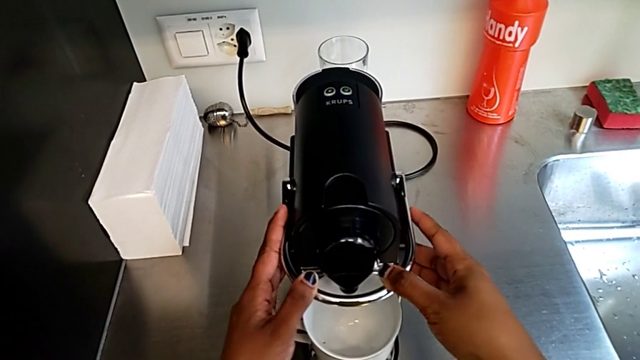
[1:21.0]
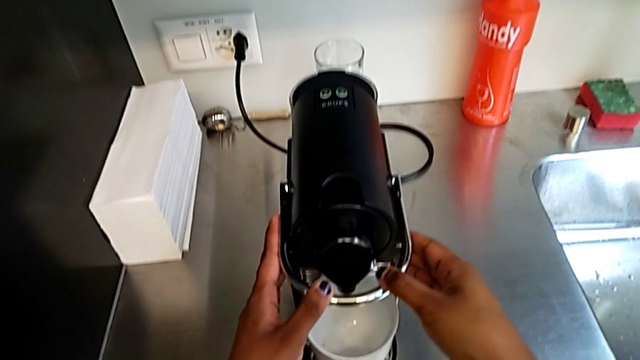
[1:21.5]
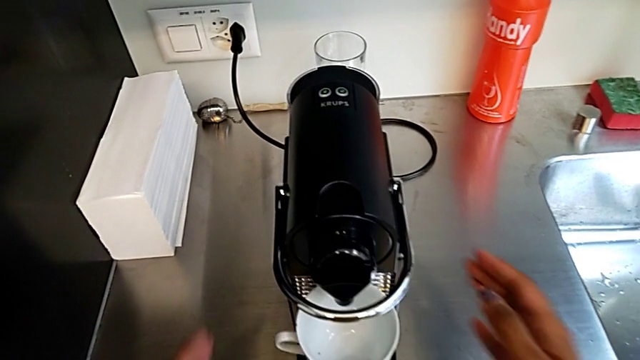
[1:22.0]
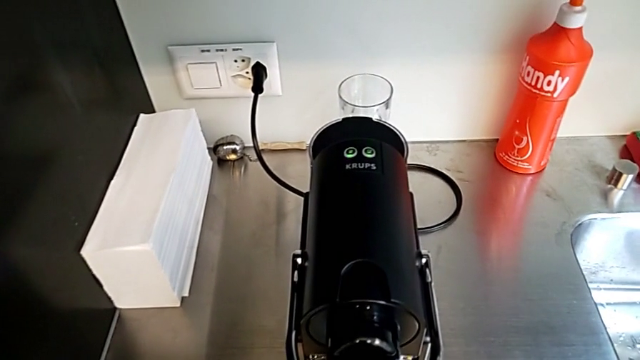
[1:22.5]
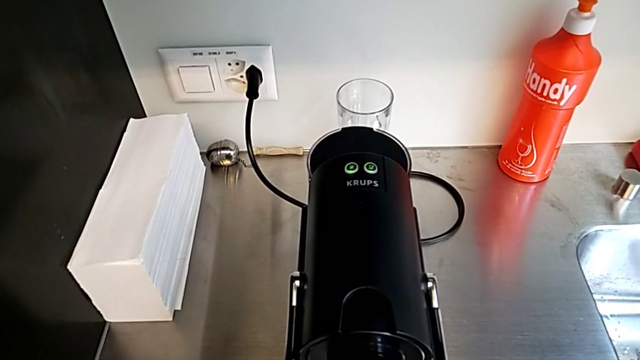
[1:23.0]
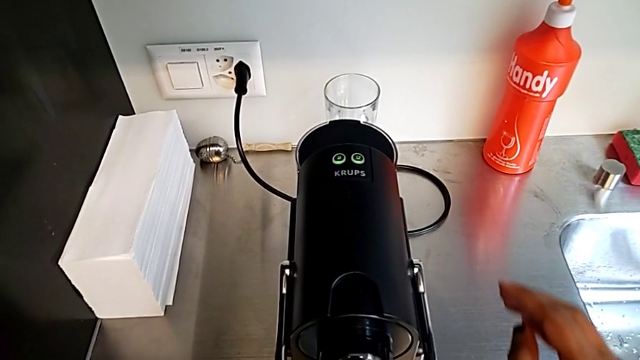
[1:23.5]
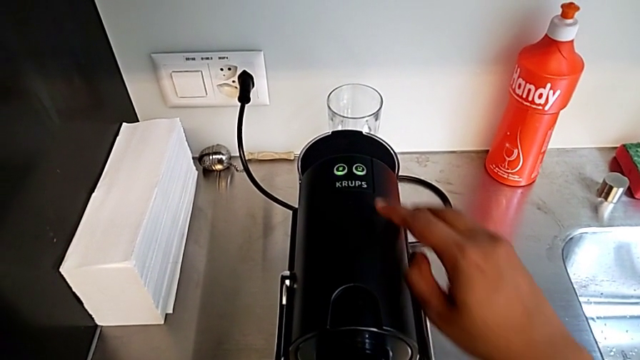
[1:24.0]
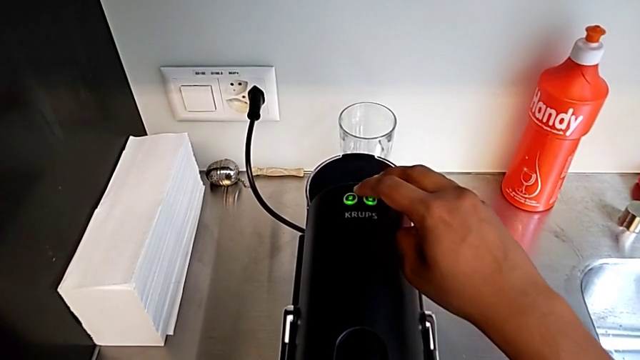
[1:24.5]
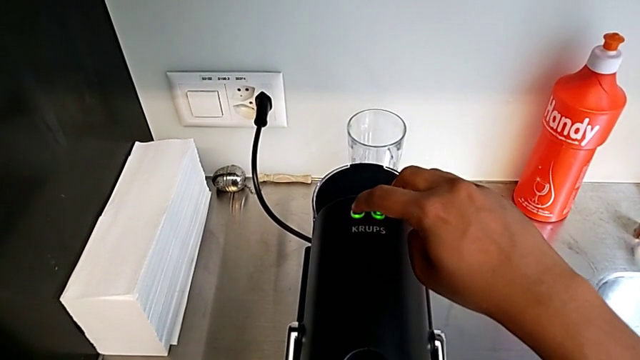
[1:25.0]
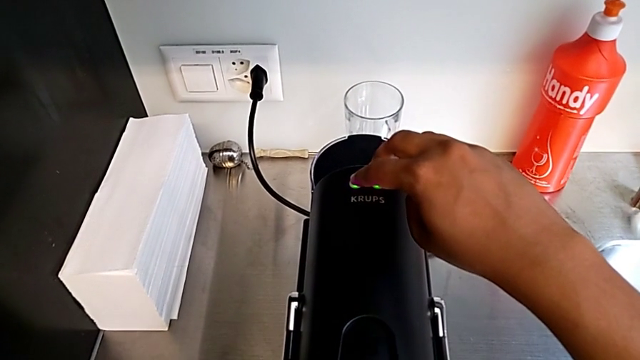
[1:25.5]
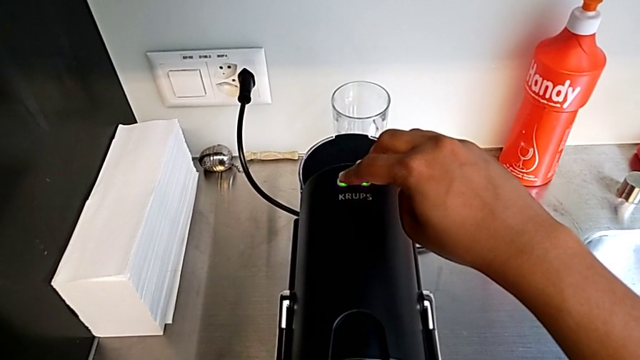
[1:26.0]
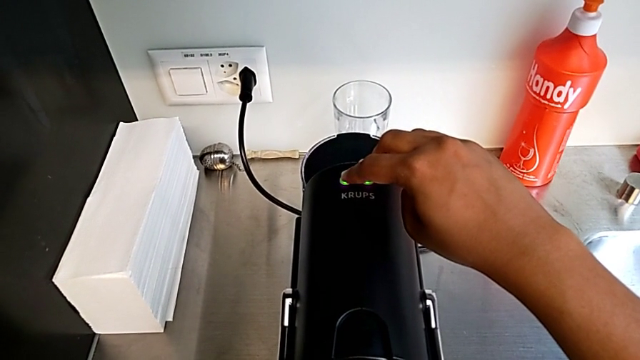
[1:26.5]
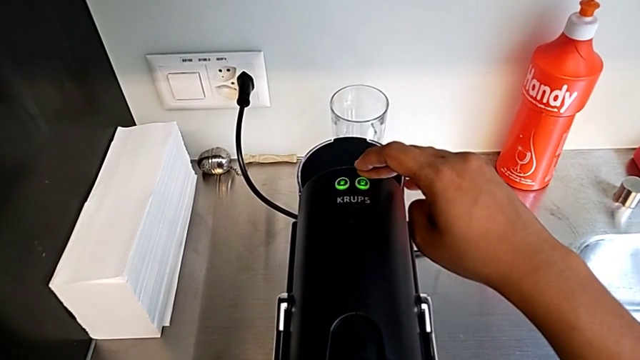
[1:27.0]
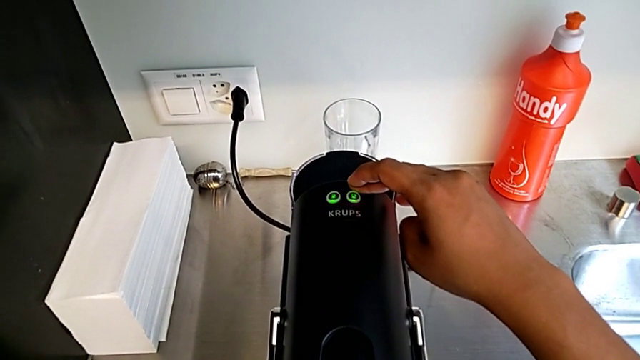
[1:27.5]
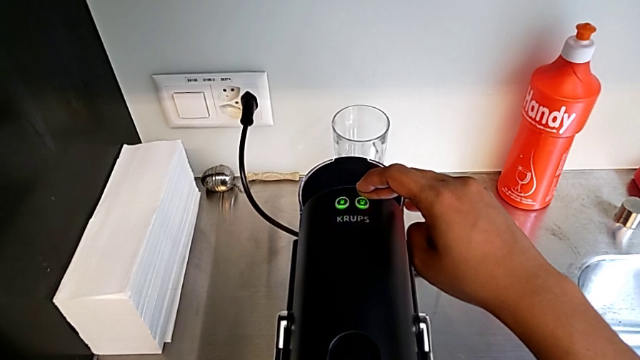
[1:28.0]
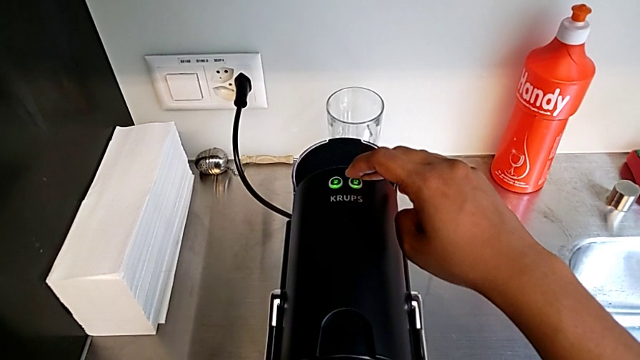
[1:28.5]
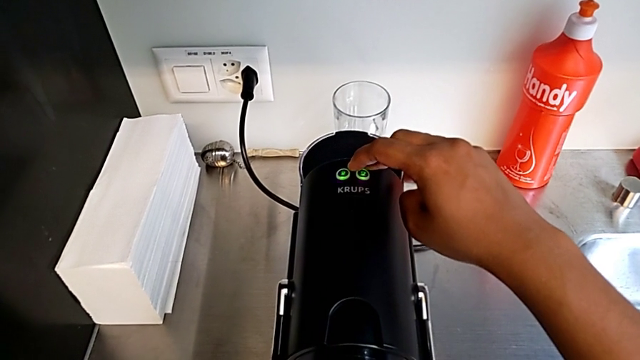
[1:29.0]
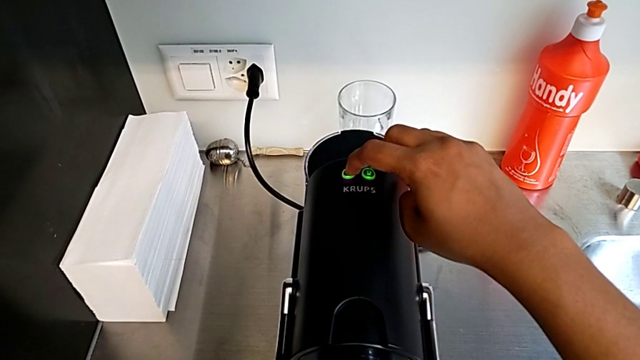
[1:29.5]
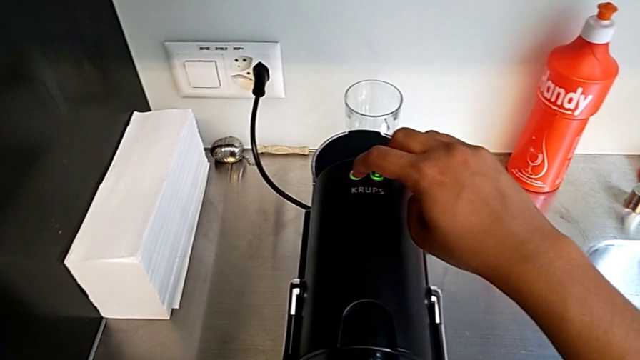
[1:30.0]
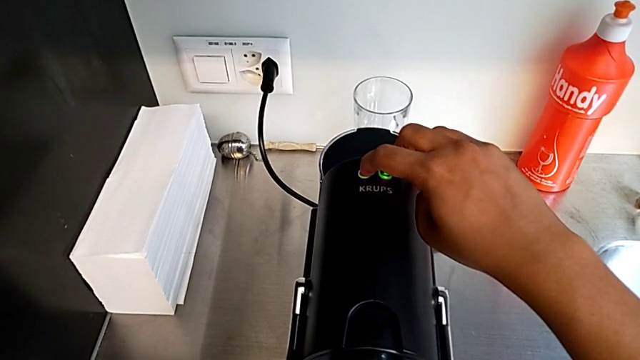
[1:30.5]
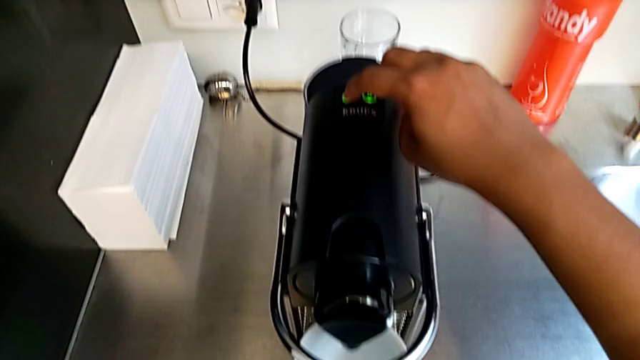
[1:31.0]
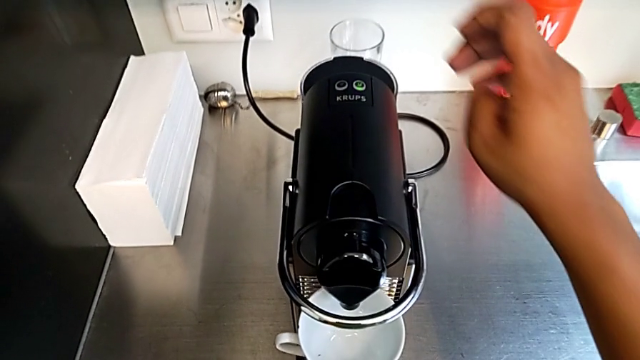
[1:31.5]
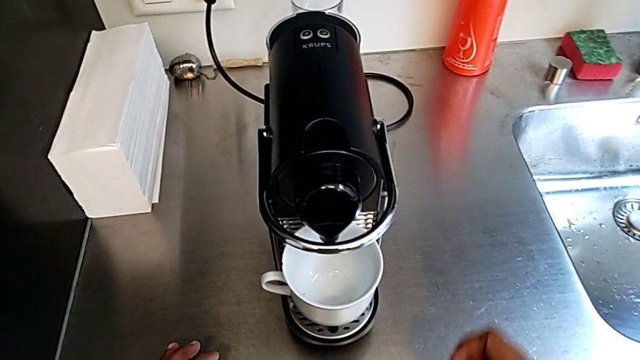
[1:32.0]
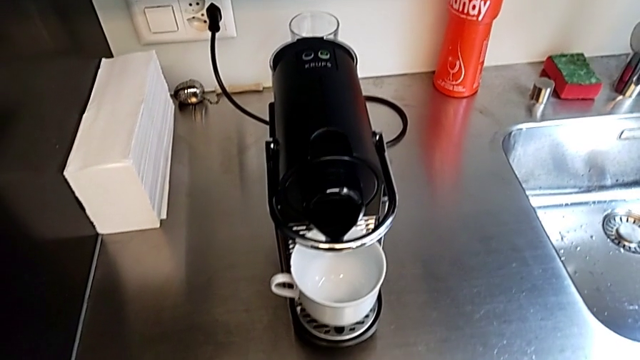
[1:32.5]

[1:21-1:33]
The camera wearer is making a cup of coffee. They approach the button with the right hand and press it with the right hand.

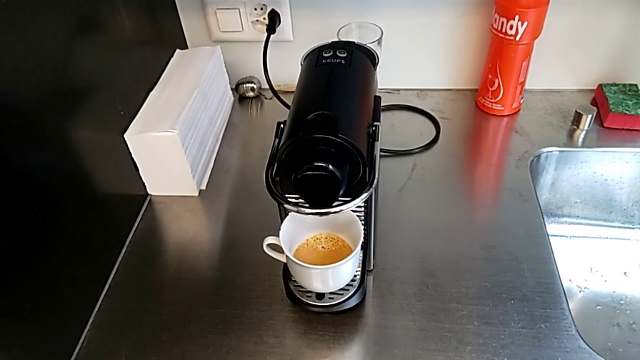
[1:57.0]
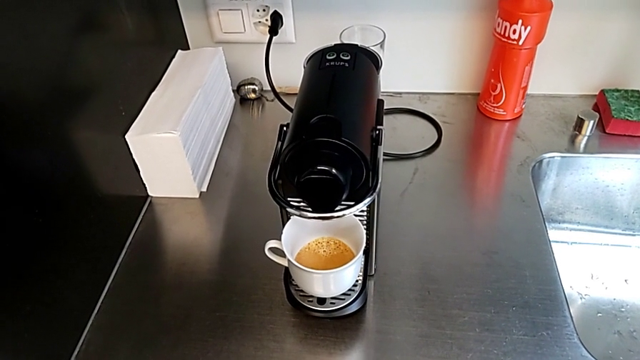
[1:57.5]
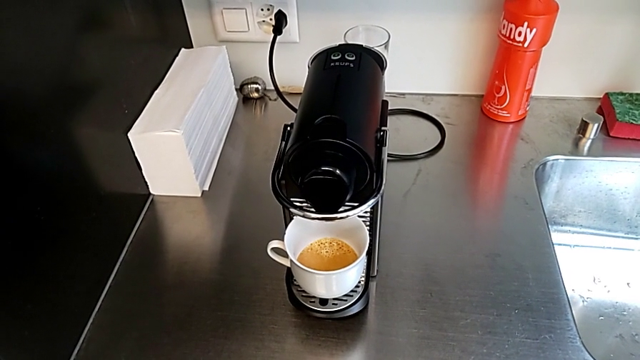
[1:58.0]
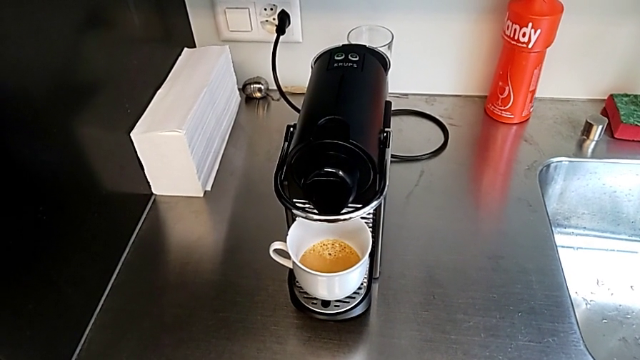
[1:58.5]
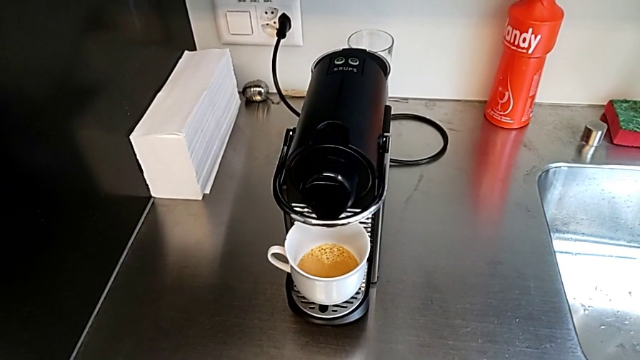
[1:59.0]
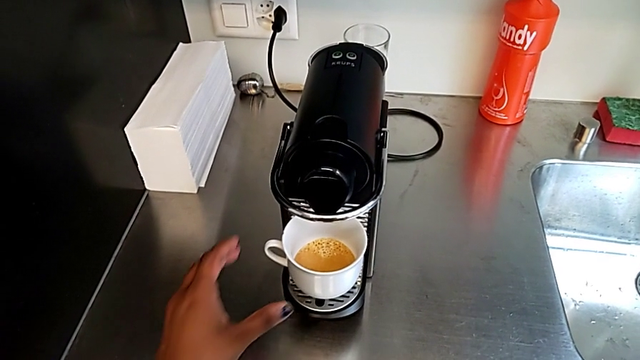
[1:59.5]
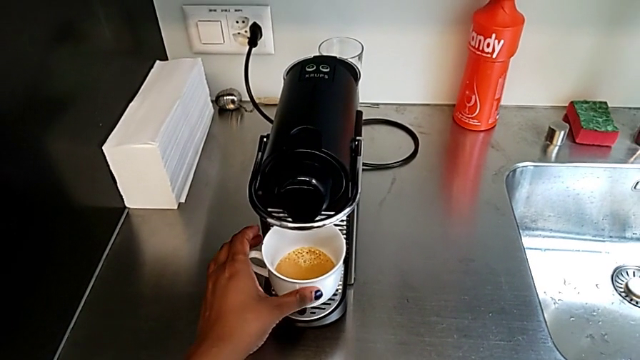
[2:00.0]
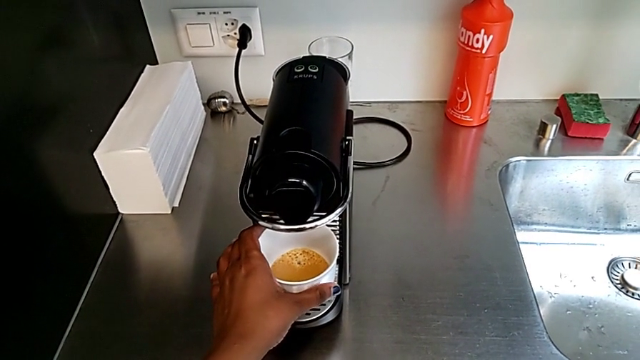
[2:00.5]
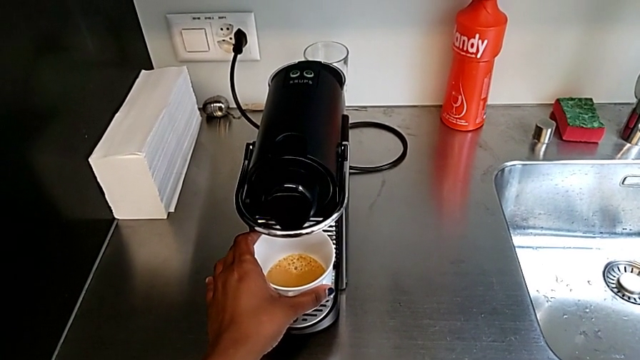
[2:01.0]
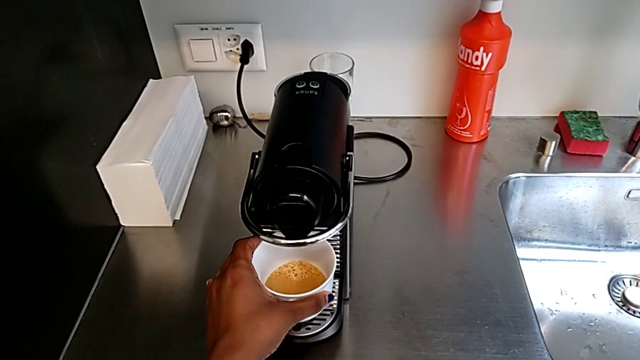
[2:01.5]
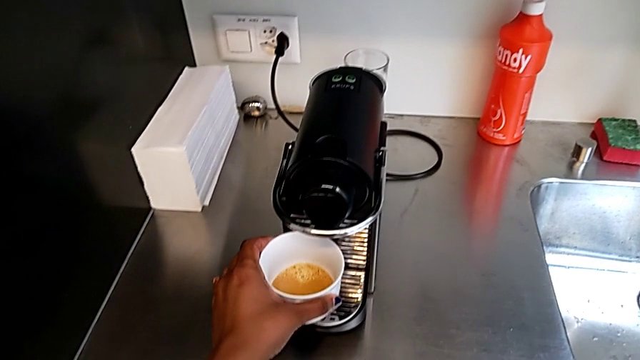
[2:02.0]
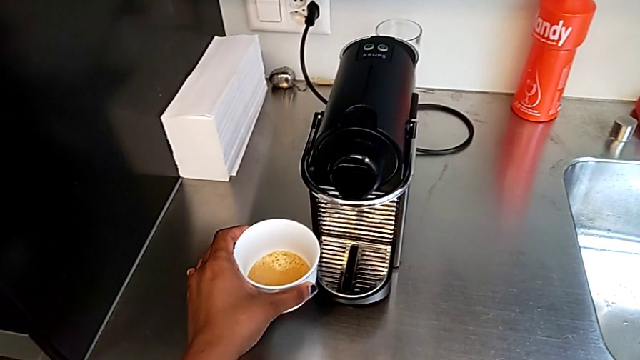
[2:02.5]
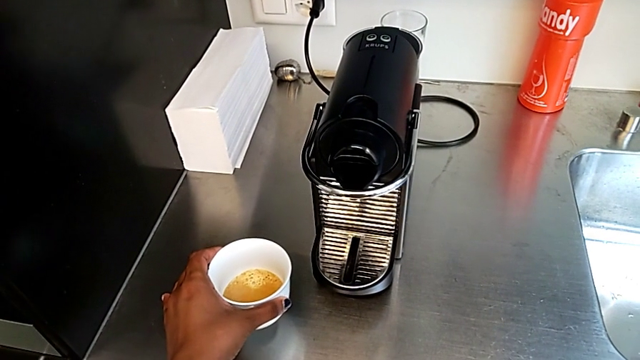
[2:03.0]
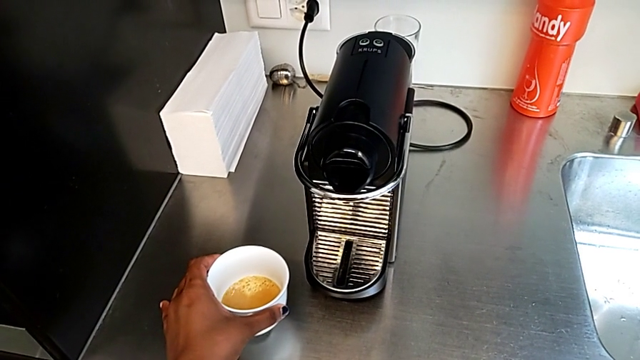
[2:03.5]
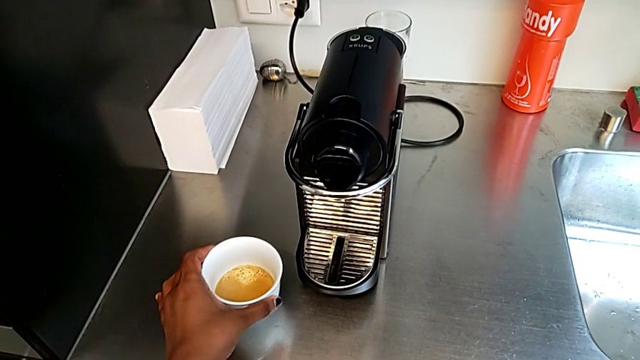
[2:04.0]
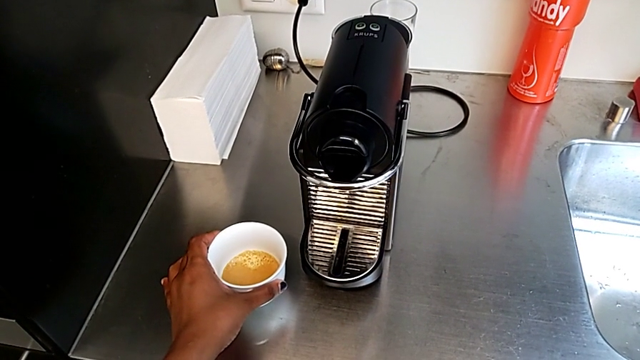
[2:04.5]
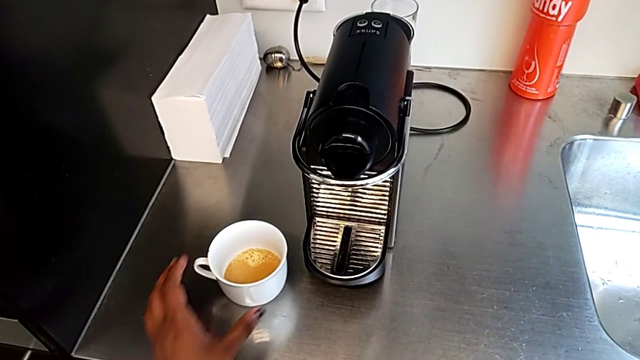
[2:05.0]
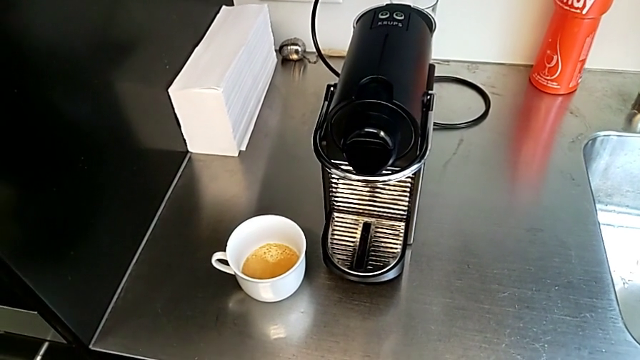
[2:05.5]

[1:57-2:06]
The camera wearer is making a cup of coffee. They approach the cup, grab it, withdraw it and place it, all with the left hand.
